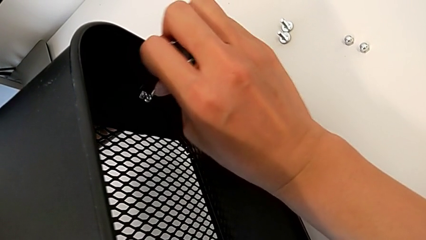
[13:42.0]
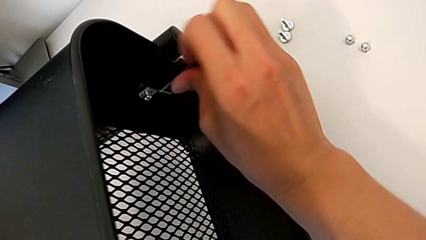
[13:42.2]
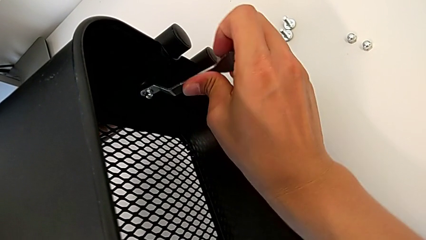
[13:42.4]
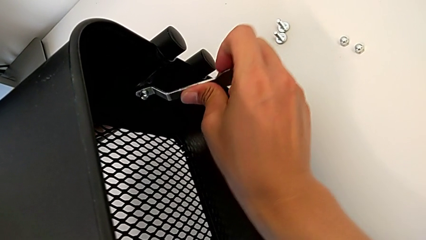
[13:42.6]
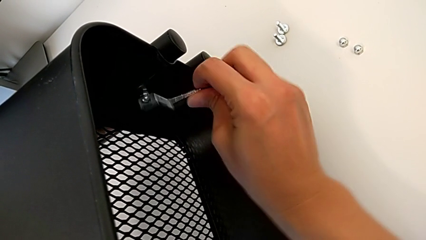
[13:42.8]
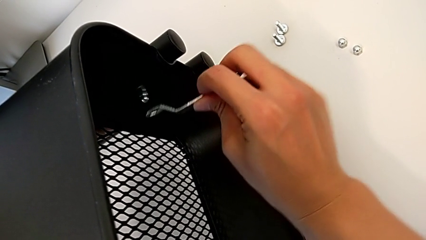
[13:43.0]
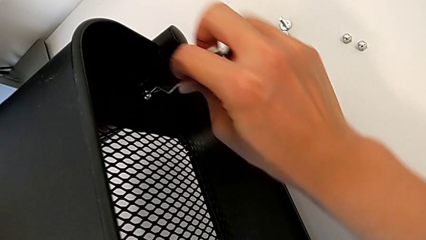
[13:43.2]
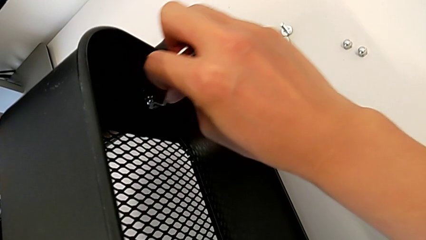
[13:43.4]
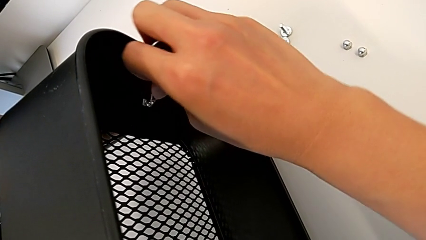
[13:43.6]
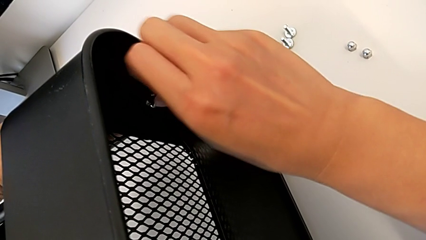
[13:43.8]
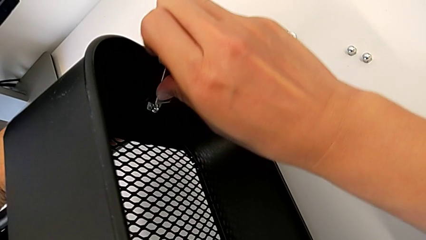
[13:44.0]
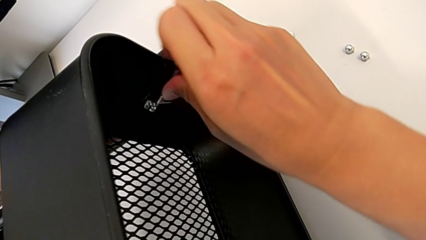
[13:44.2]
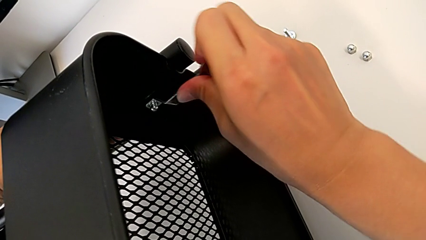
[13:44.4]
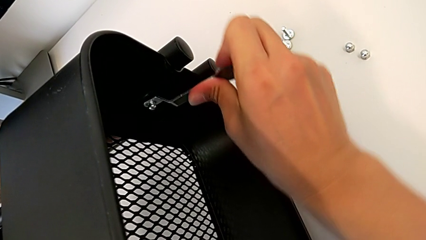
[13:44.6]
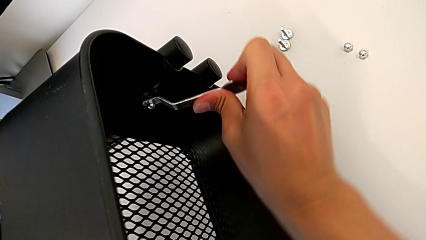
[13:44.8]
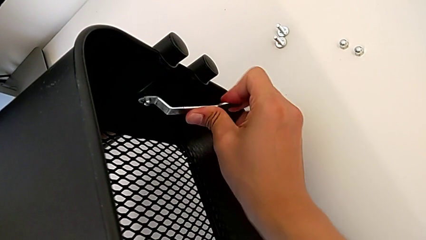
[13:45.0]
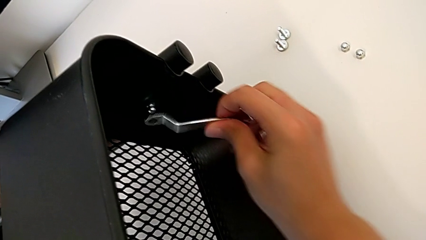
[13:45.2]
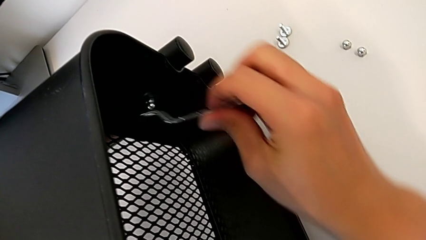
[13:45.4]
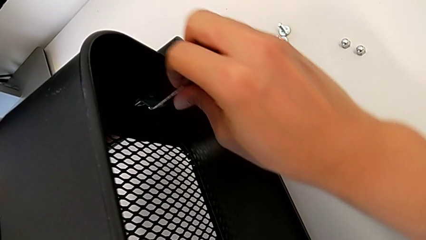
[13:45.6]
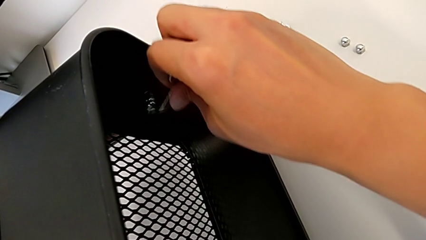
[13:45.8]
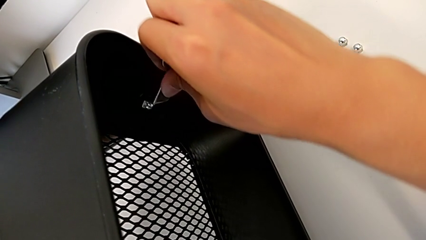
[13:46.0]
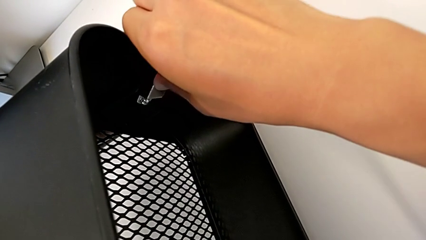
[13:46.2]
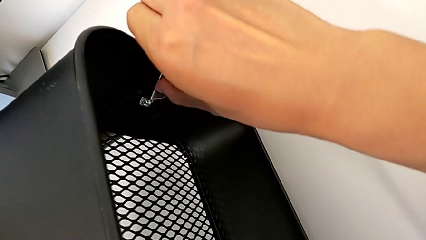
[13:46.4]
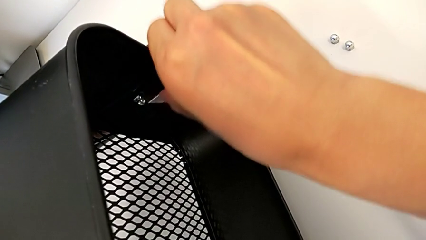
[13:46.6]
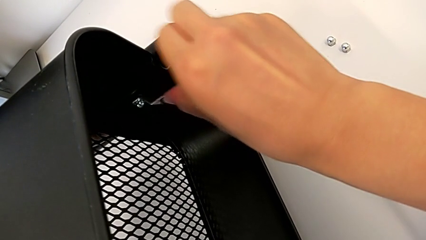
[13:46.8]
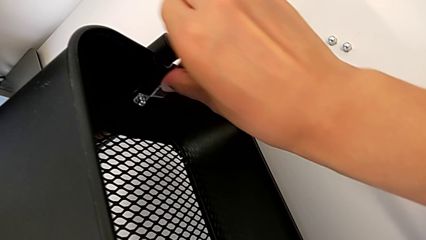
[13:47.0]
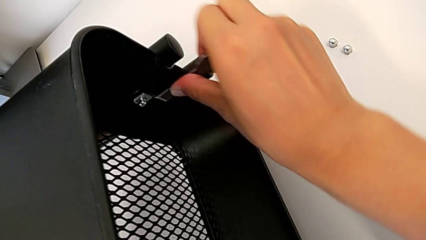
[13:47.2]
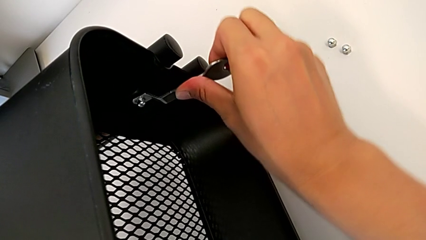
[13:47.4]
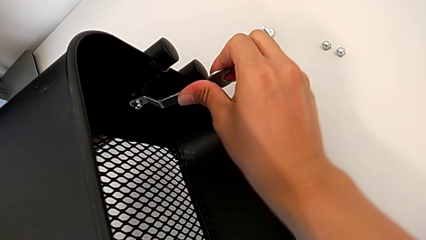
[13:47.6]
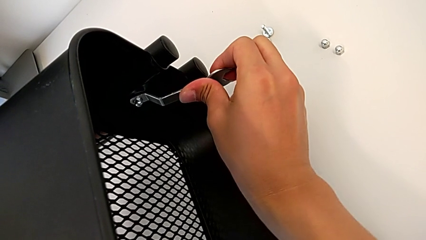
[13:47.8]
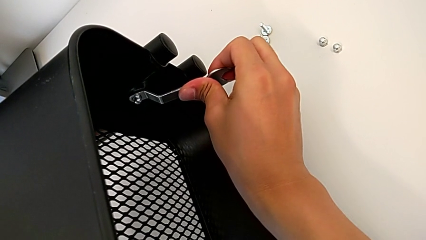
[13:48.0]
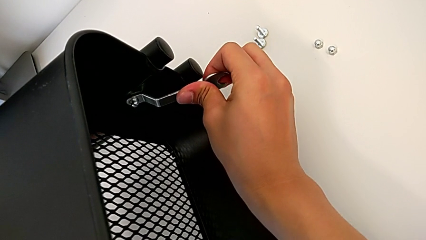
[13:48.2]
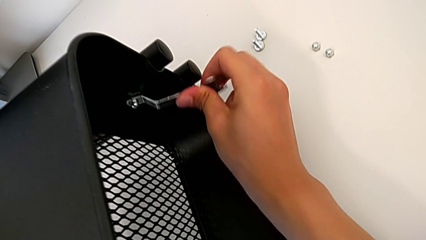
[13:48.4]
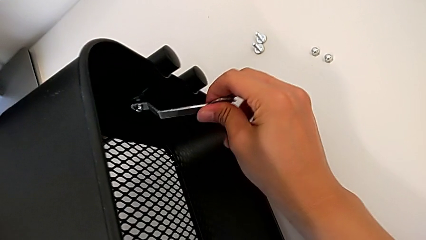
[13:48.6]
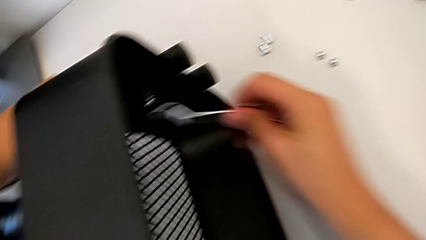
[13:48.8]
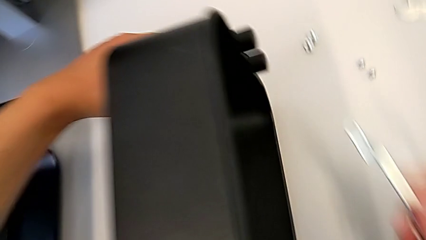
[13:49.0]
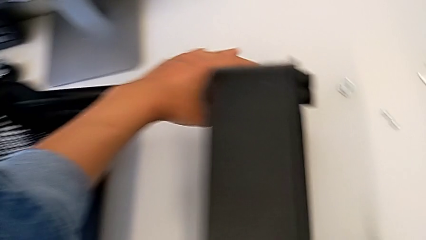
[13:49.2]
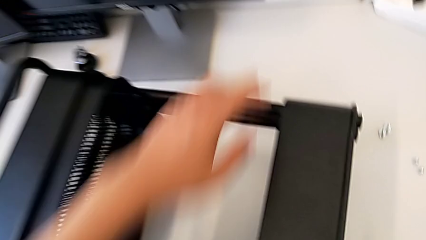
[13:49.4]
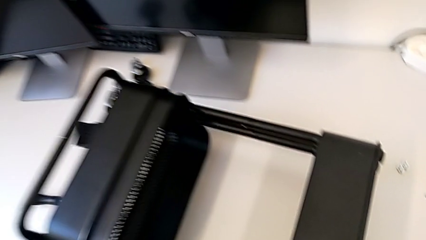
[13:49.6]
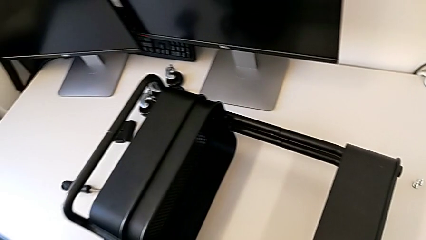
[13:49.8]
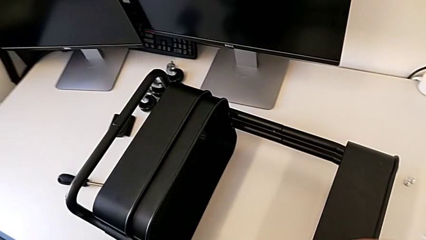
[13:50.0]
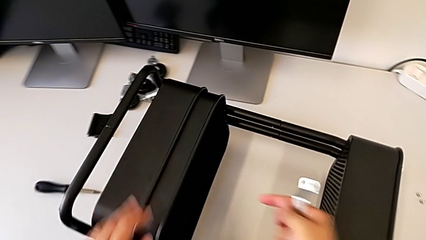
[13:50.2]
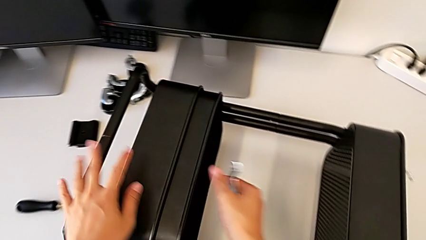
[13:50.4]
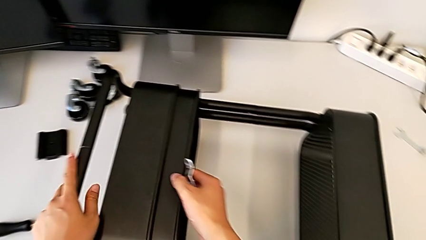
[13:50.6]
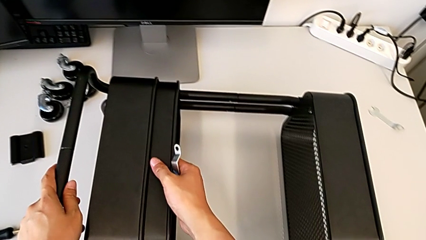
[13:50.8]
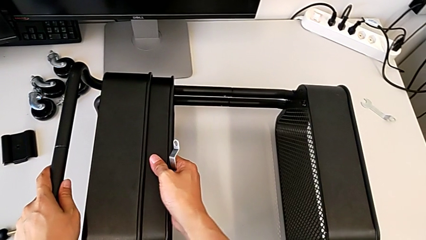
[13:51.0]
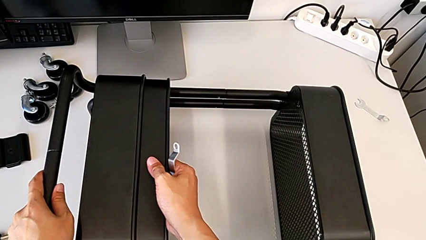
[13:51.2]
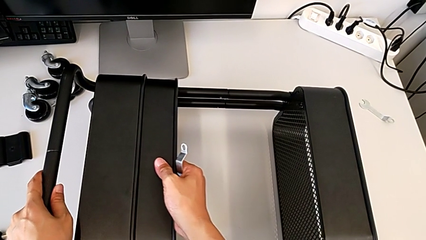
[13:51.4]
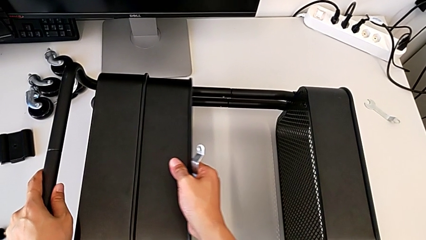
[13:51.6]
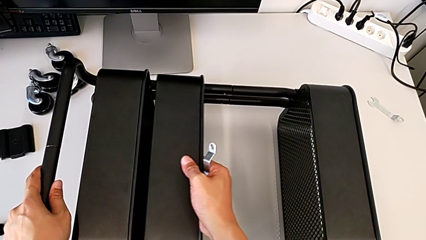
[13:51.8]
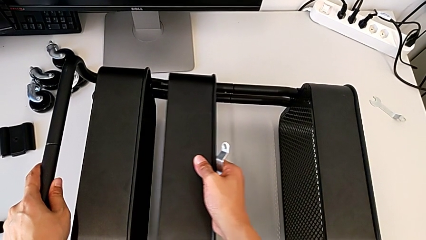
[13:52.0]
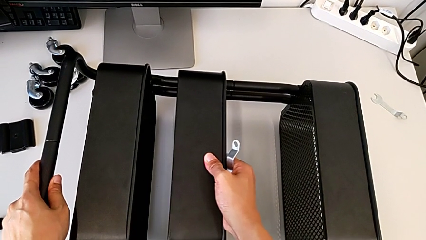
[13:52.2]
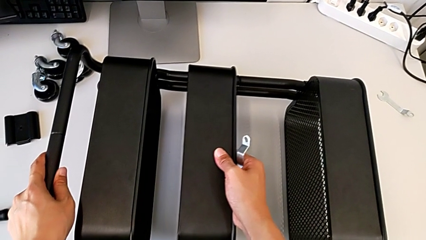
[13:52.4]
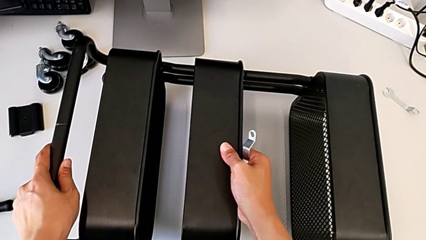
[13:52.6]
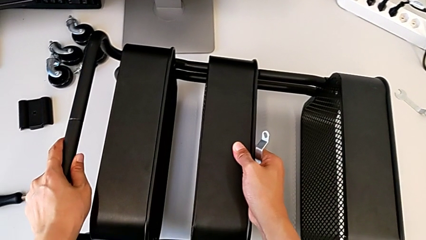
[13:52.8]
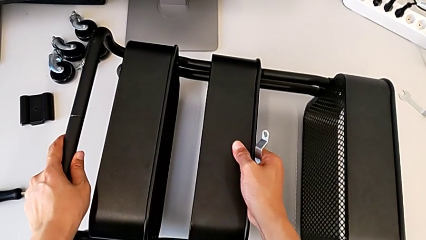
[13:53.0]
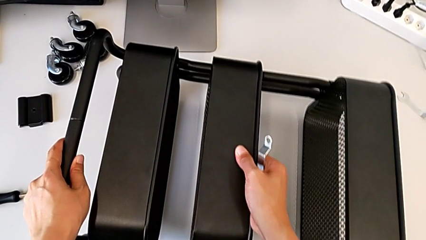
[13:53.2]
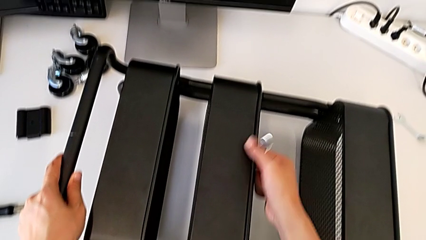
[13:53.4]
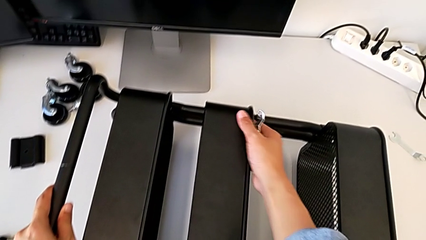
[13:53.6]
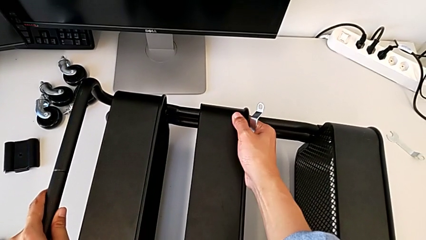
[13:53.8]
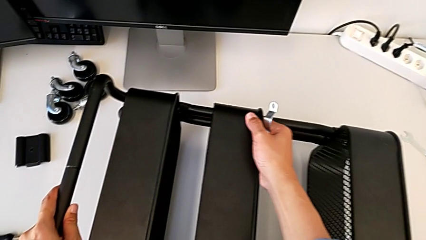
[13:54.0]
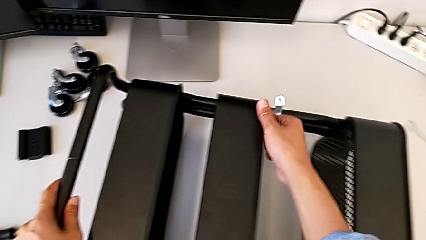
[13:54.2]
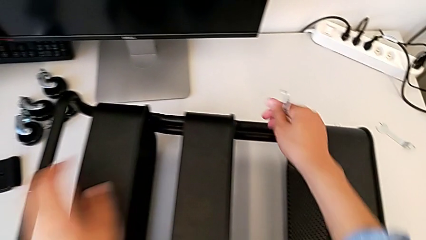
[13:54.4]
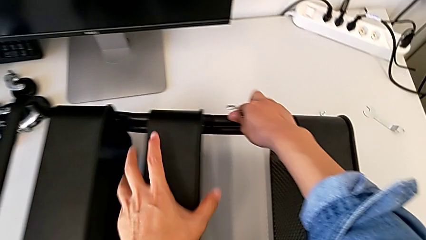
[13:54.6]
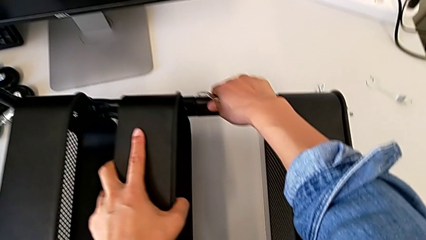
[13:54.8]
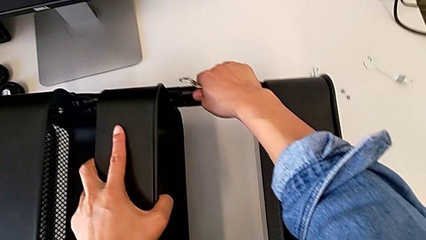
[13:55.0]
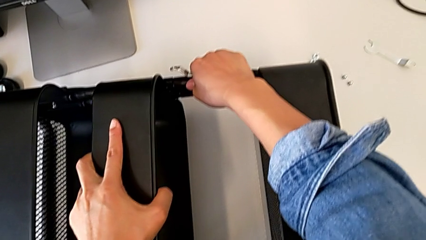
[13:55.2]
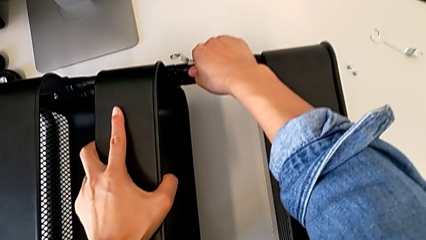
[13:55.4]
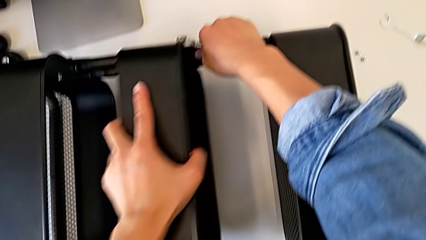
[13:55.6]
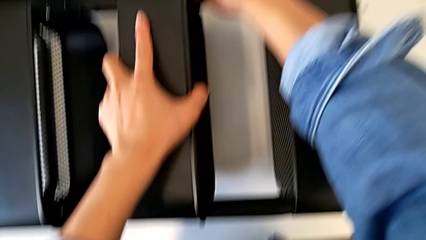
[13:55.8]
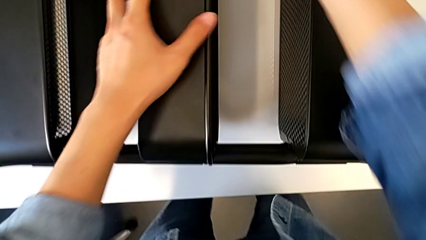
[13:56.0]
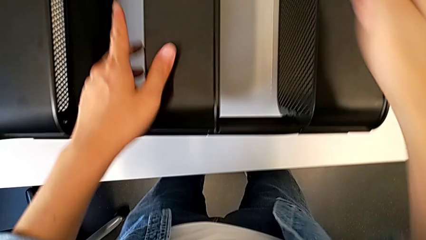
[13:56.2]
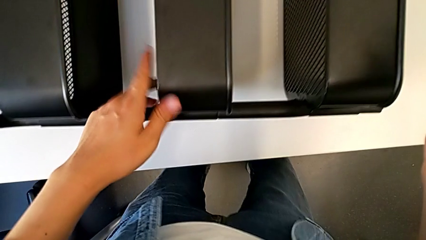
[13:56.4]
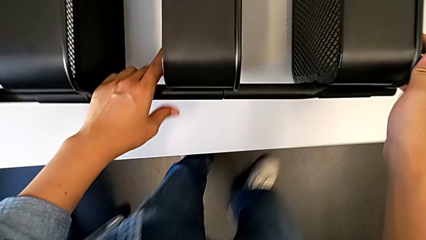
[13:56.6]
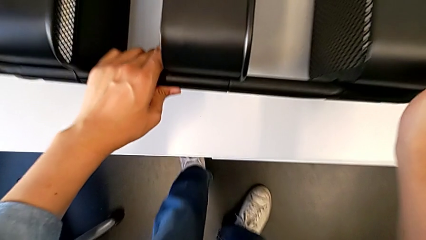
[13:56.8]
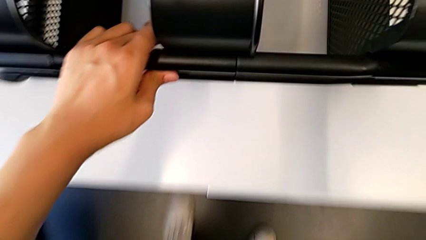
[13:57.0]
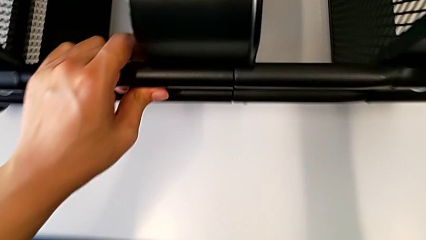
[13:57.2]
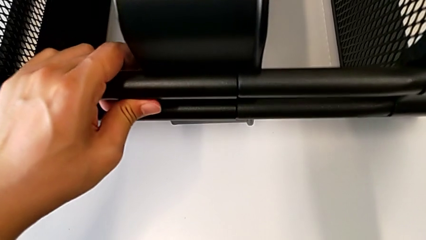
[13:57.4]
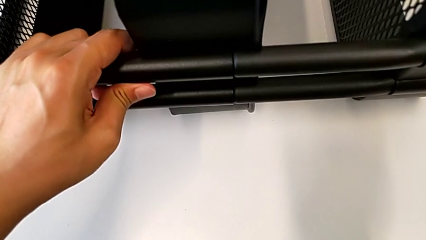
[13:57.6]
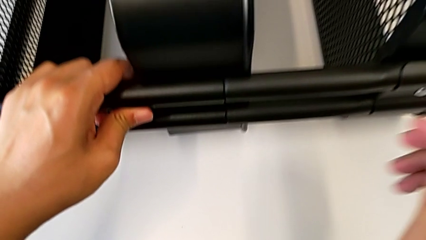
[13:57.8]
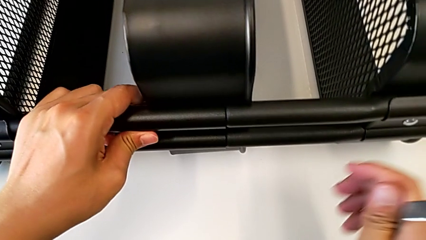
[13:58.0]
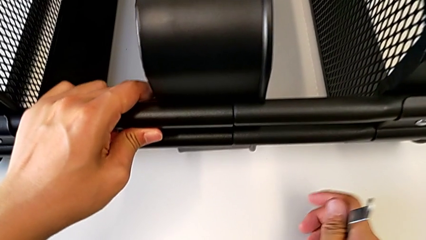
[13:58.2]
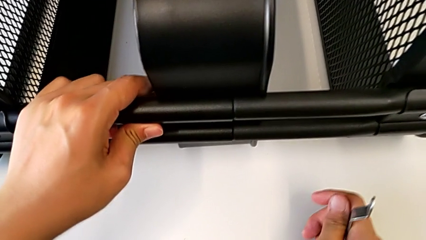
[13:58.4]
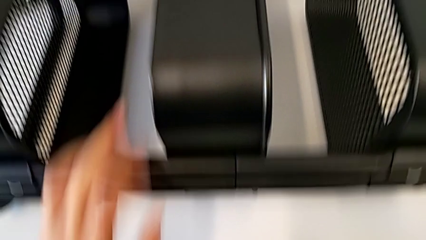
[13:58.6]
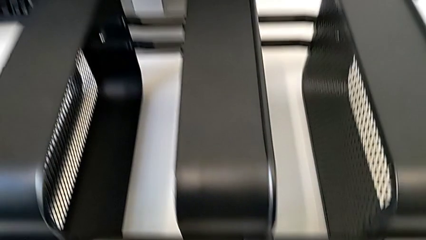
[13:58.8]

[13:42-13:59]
The camera wearer is screwing the right bracket onto the top box. They screw the second hexagon cap nut.
